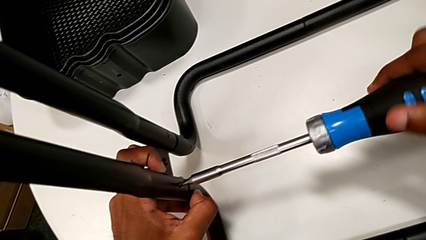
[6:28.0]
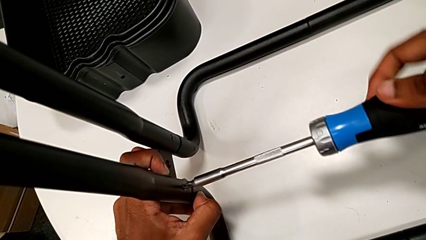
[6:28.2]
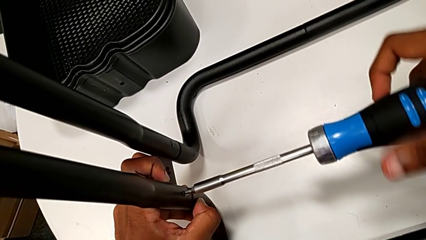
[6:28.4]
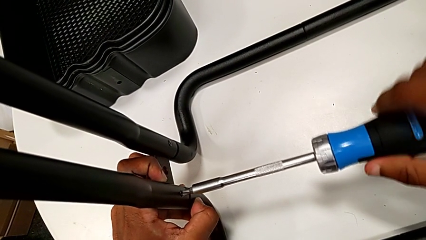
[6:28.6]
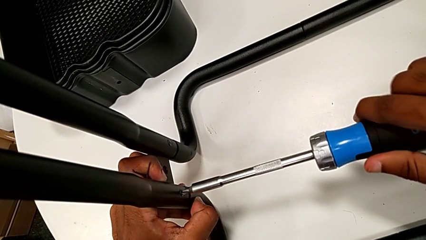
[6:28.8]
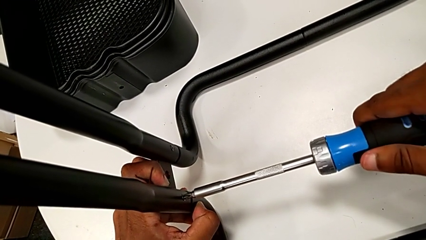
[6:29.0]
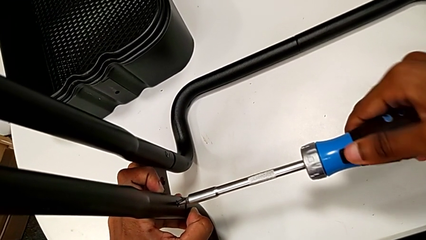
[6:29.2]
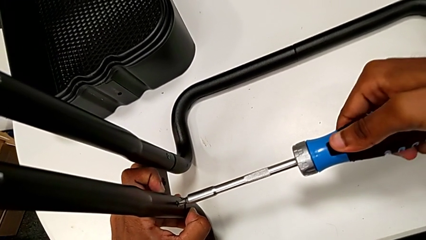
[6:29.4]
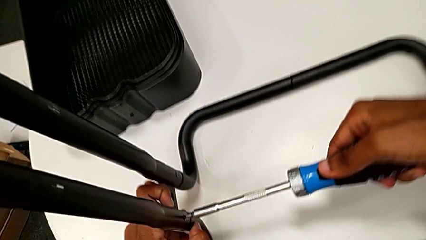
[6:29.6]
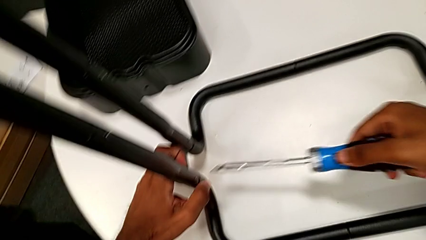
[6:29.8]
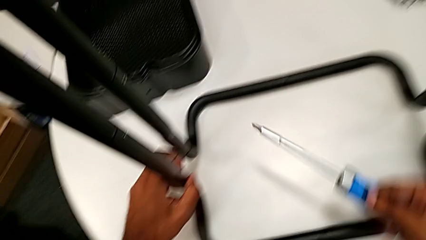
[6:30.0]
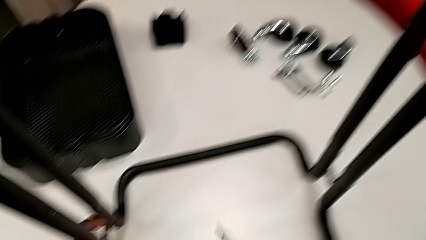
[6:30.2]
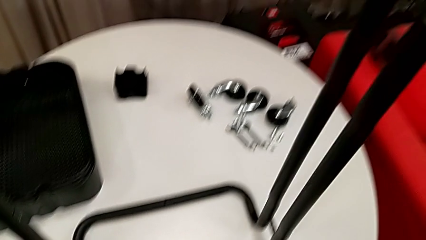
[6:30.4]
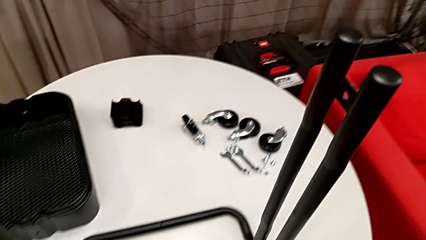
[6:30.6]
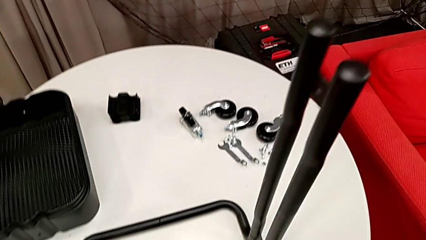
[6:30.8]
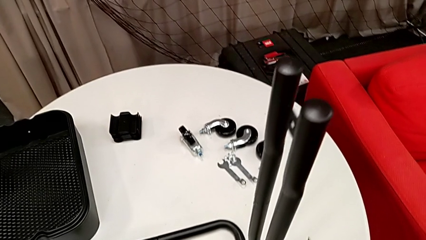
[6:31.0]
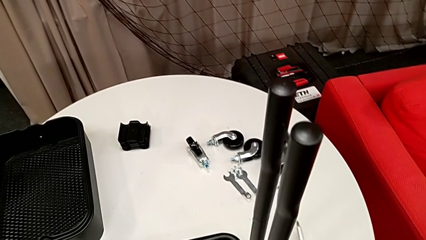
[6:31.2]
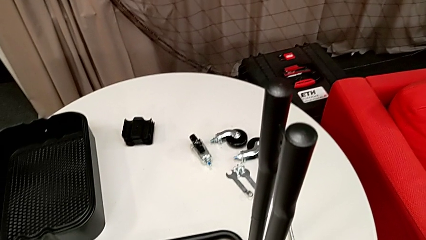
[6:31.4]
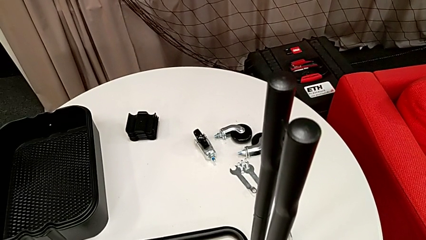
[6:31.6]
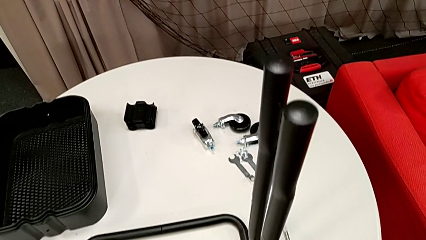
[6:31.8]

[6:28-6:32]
The camera wearer is assembling the sidebars to the base frame. They screw the fourth screw and drop the screwdriver.

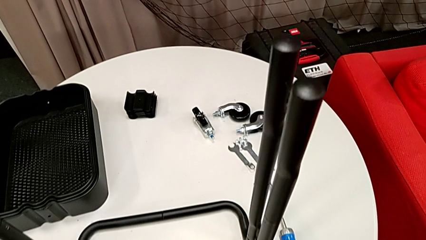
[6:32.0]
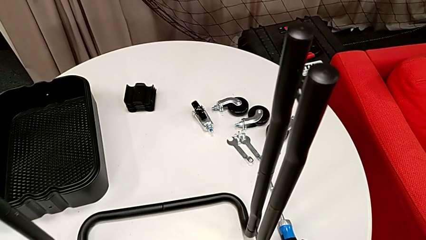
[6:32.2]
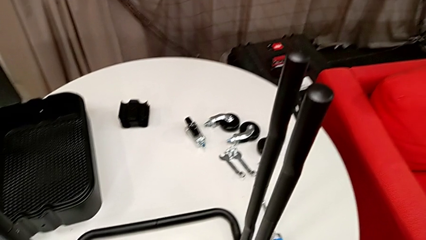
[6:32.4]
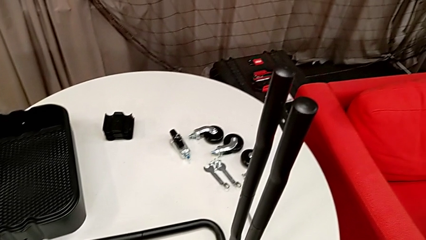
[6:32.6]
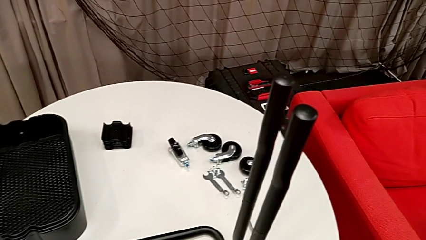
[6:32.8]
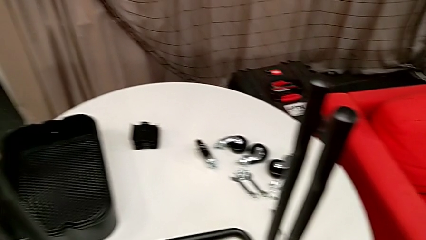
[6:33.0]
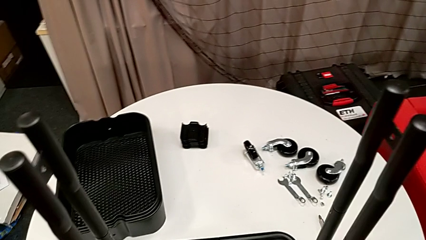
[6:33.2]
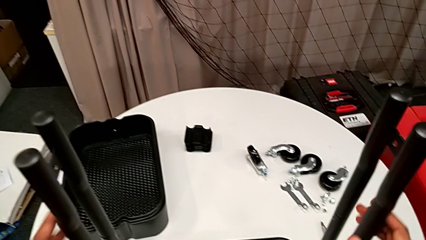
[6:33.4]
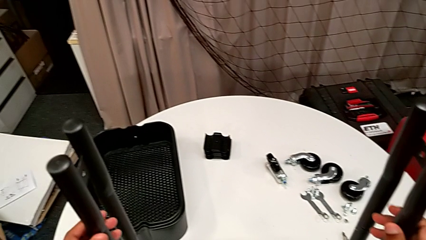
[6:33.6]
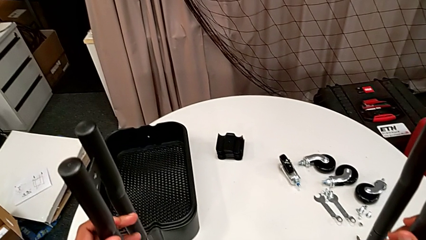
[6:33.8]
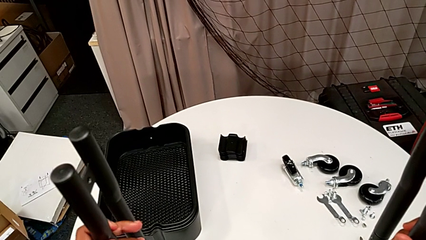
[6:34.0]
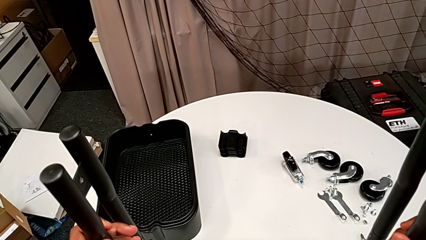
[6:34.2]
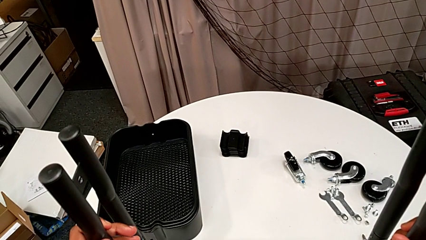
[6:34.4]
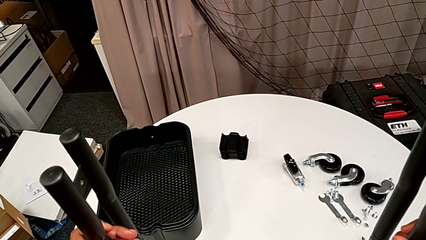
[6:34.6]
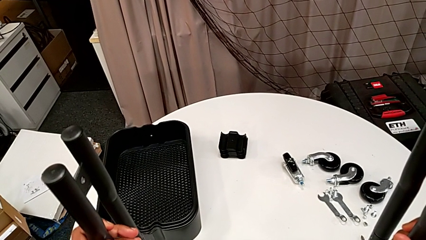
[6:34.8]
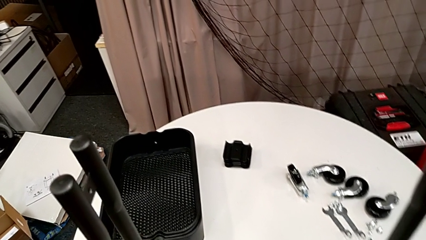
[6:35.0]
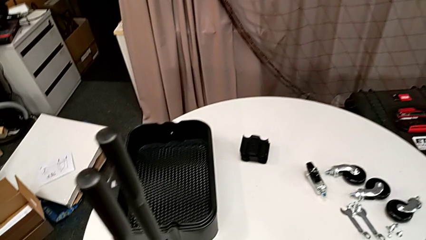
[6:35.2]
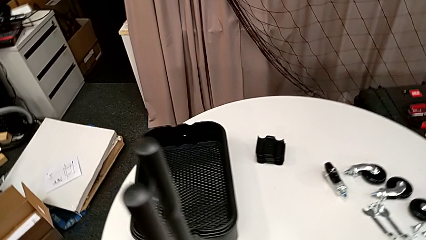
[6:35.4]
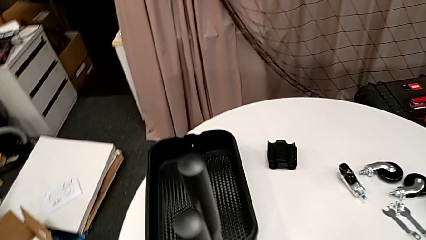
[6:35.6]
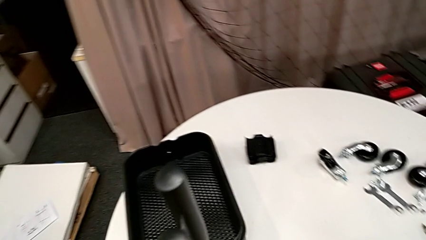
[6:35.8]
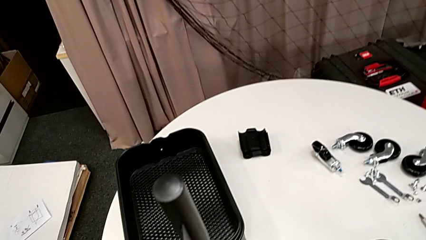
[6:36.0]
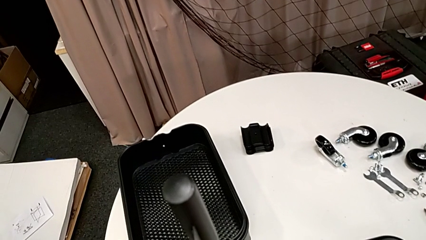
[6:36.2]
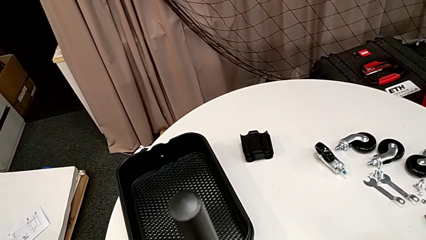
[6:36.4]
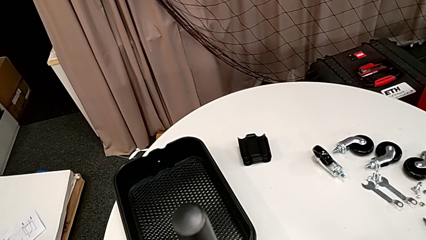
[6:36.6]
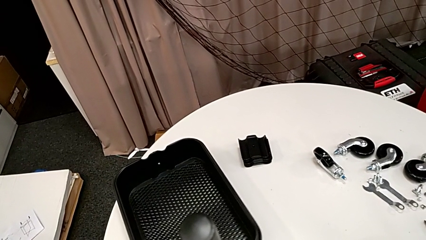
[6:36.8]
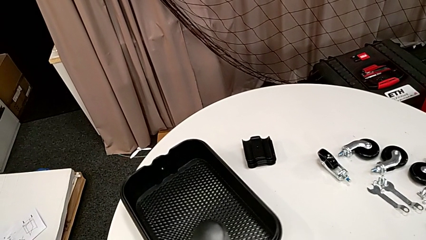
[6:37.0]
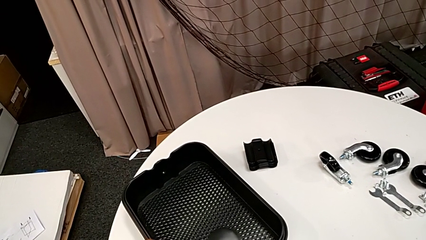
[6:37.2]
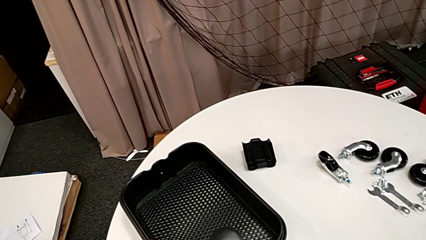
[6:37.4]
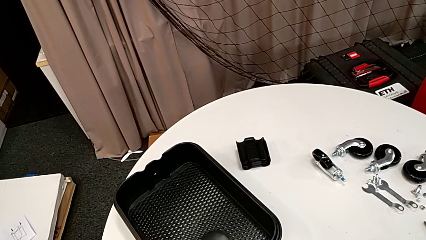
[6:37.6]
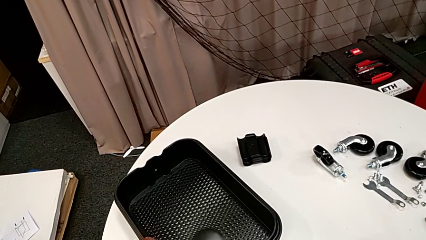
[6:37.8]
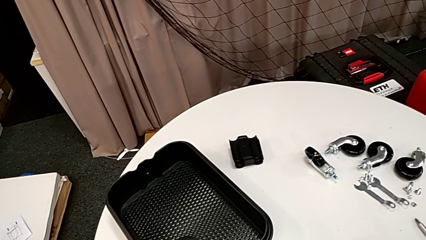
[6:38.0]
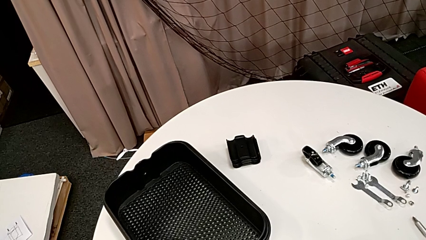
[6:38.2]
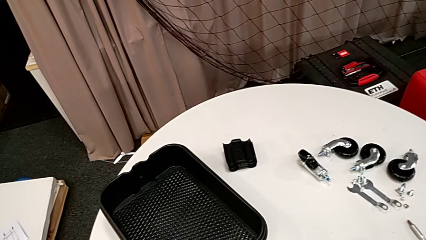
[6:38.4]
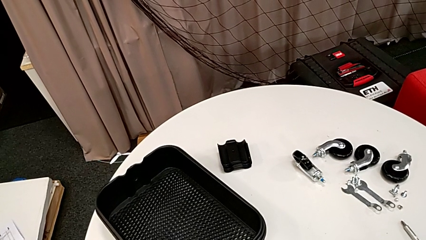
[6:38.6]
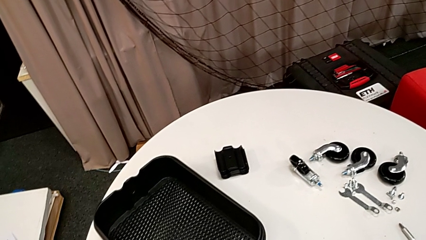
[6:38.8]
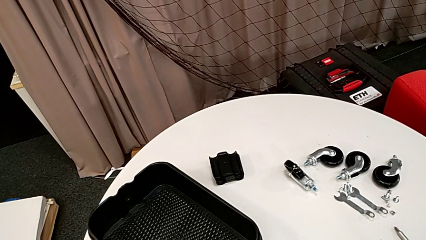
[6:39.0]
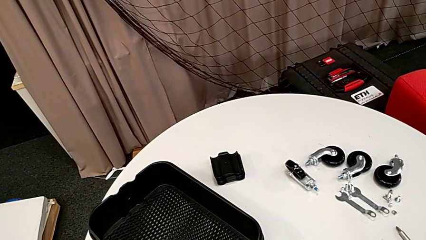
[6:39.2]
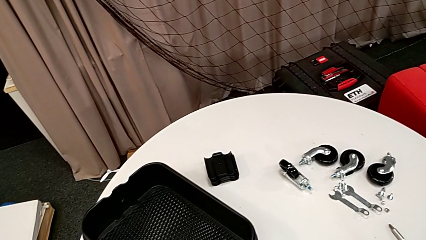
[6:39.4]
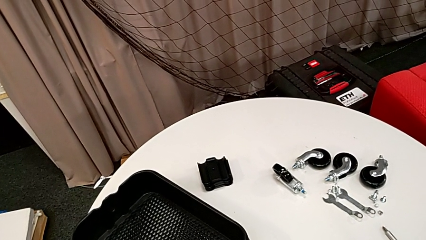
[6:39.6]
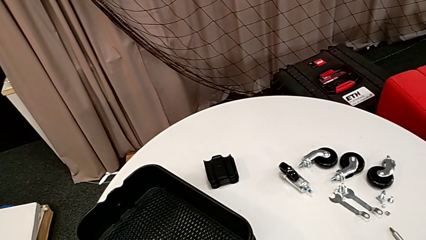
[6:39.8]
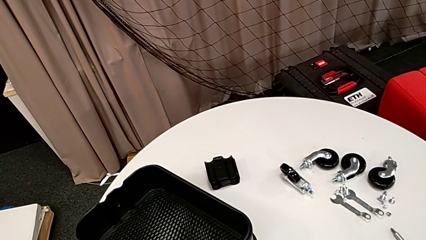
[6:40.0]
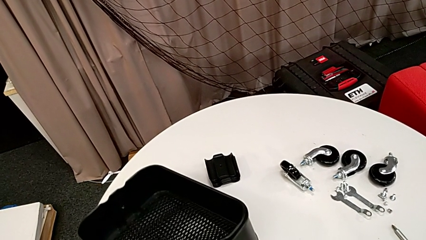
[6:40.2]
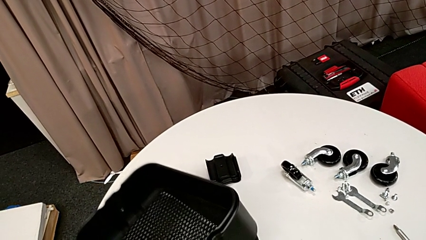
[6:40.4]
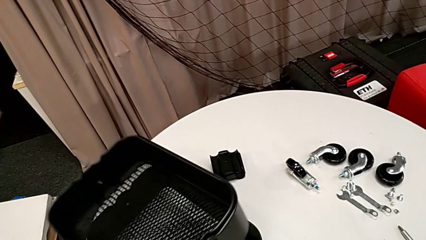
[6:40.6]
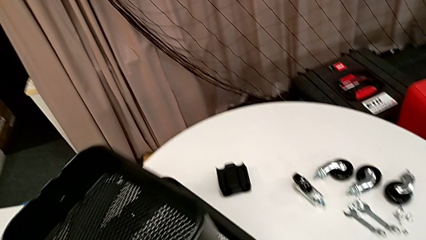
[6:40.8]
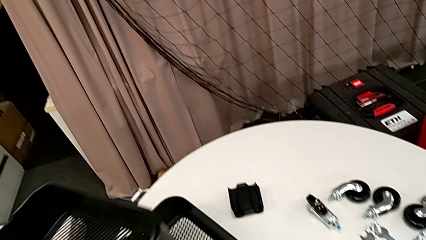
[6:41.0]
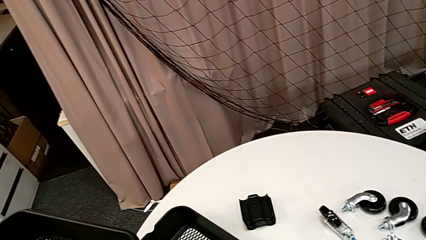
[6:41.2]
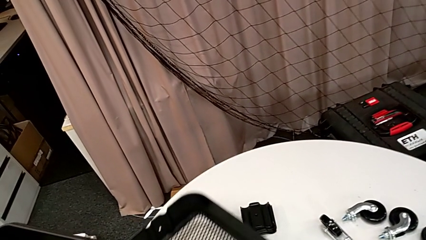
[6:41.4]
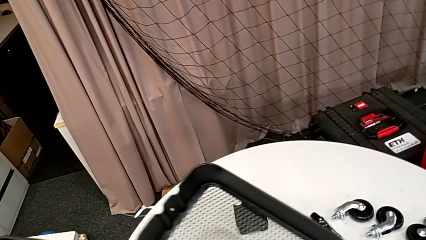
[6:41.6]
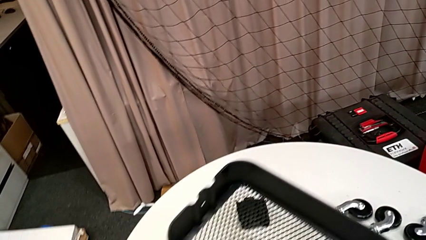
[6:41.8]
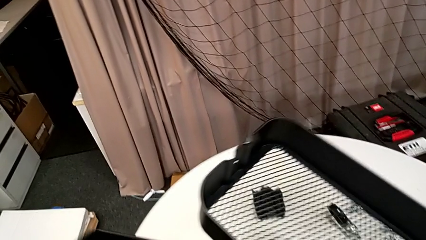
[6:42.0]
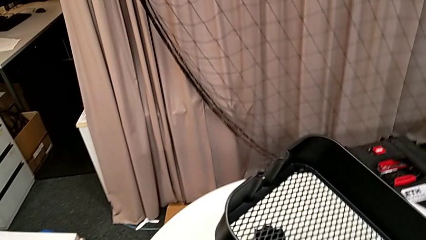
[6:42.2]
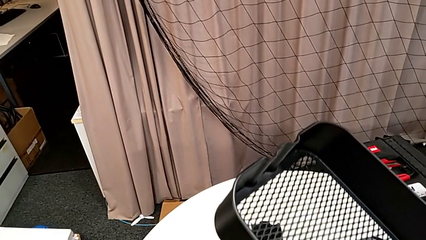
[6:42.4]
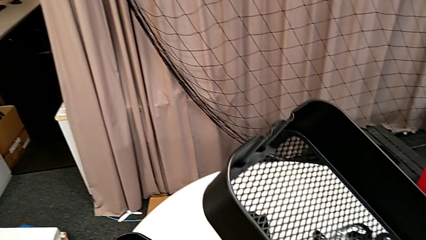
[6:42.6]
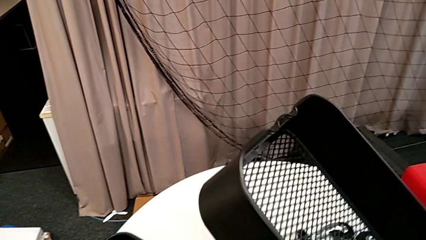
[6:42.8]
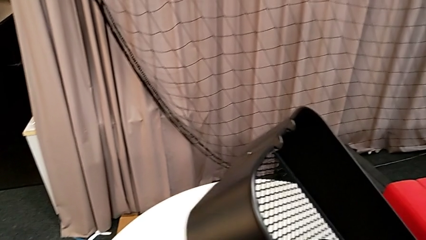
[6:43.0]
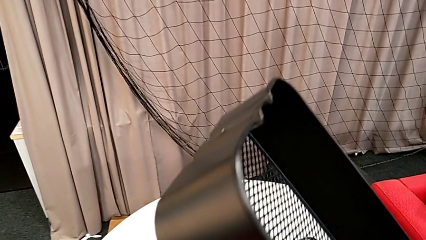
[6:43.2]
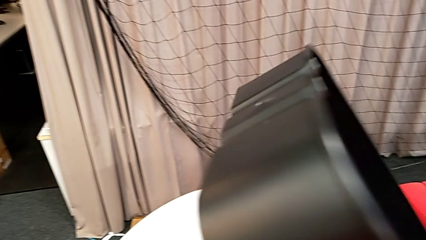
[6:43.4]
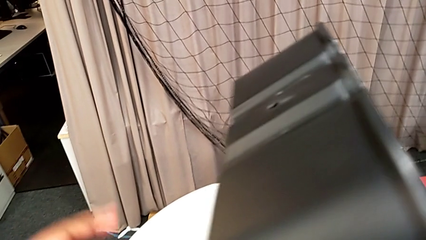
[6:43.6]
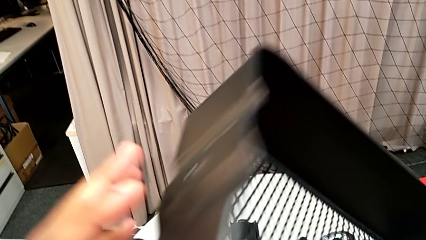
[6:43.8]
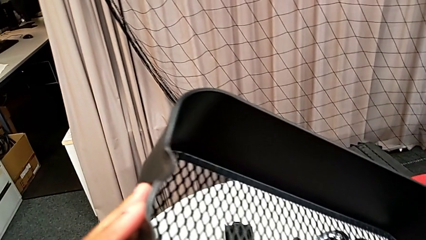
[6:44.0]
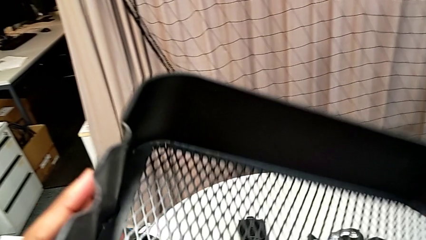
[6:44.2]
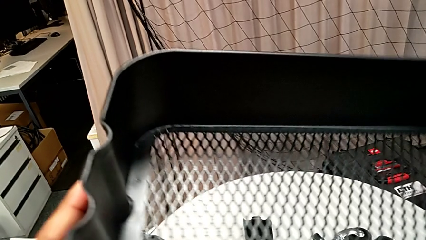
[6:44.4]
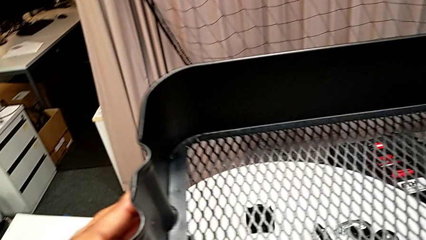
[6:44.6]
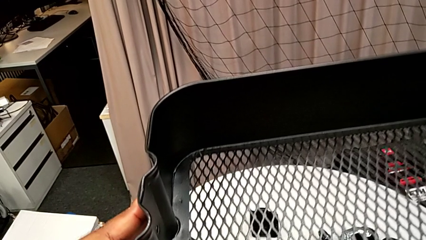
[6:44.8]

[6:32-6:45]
The camera wearer is assembling the first tray. They grab the base and grab the large grid tray.
